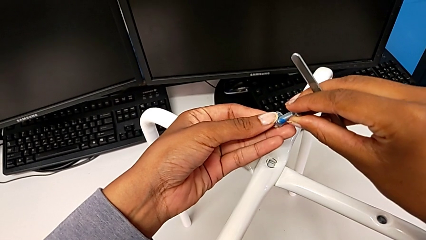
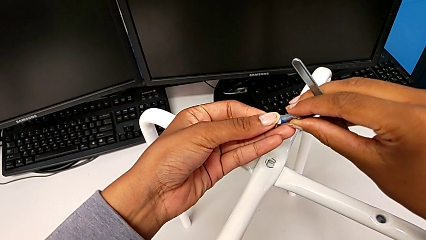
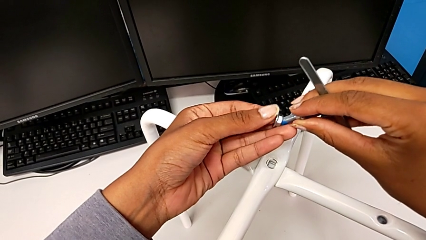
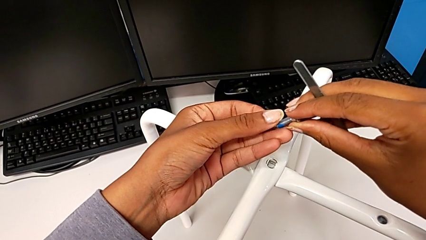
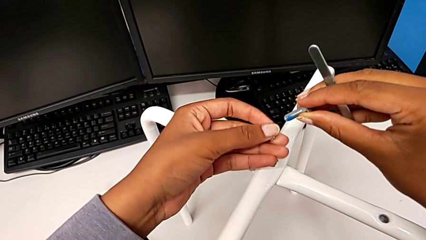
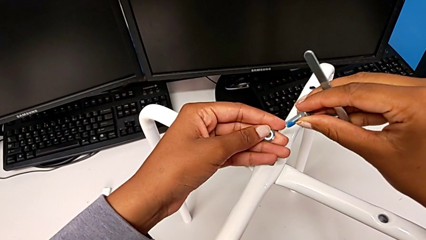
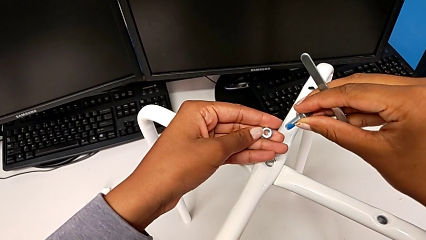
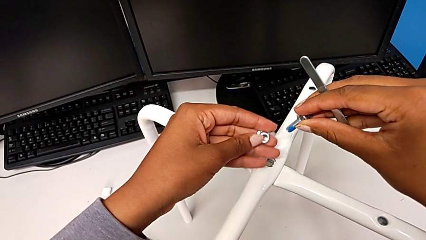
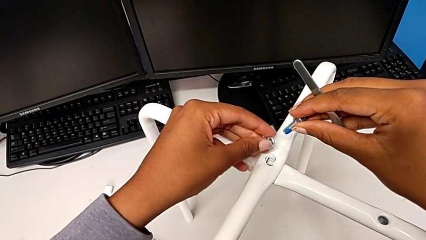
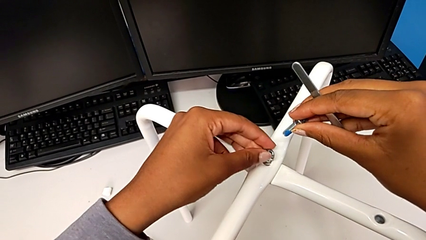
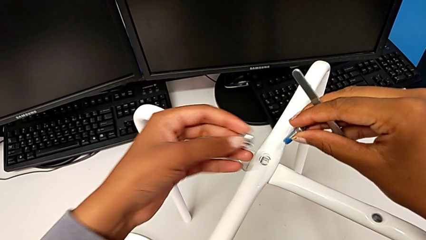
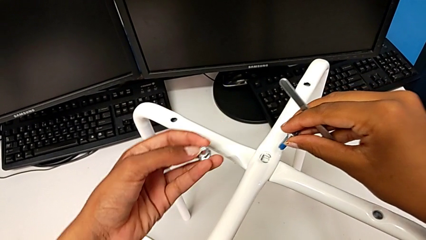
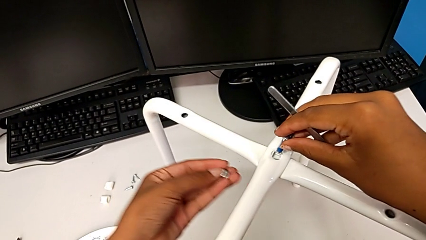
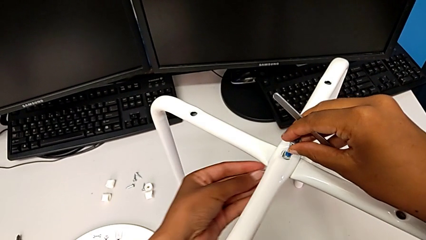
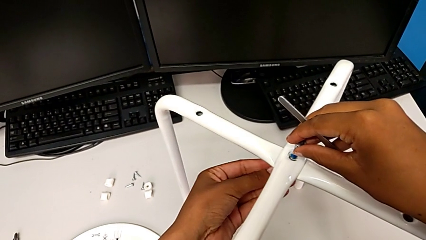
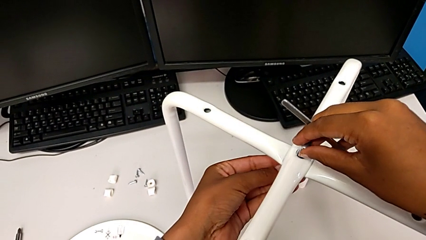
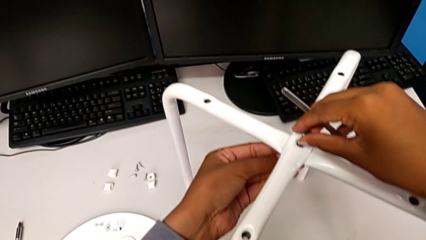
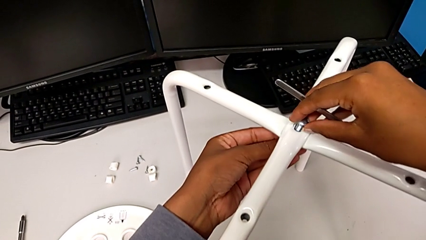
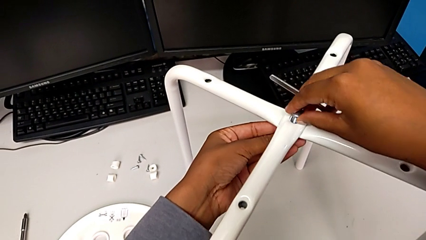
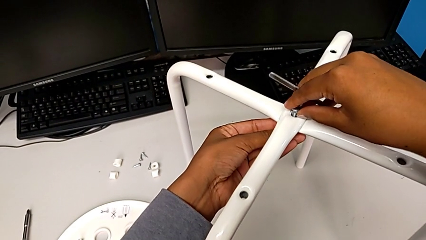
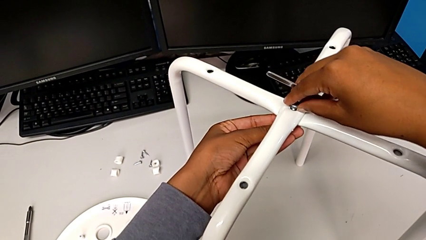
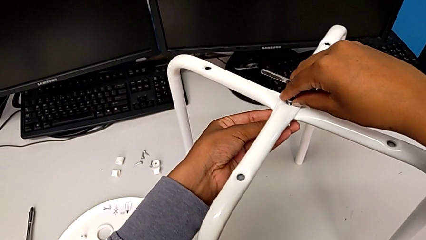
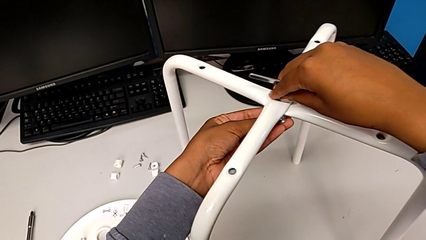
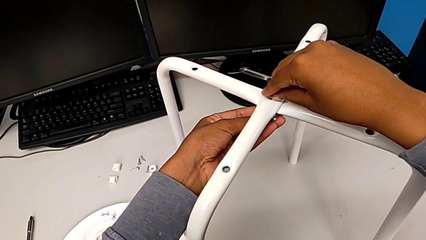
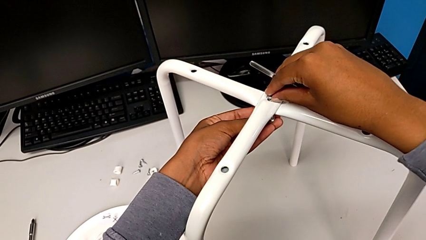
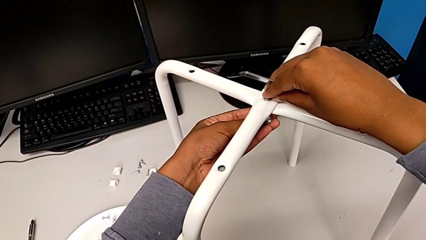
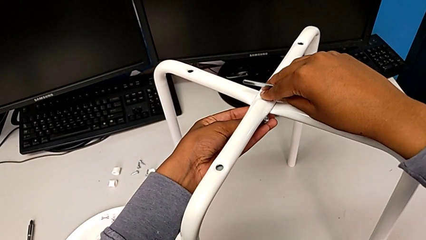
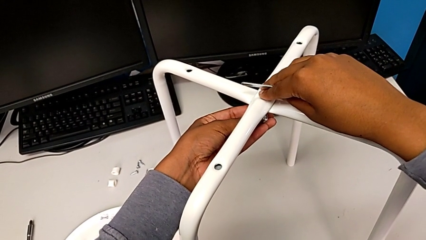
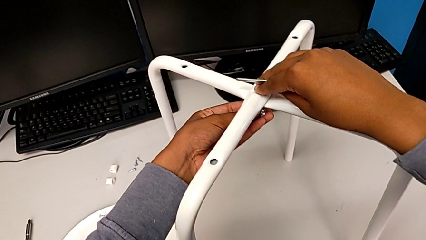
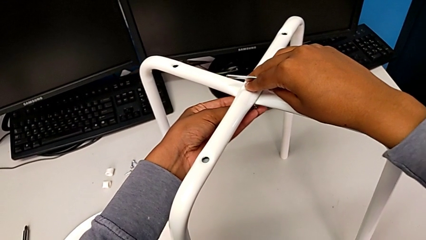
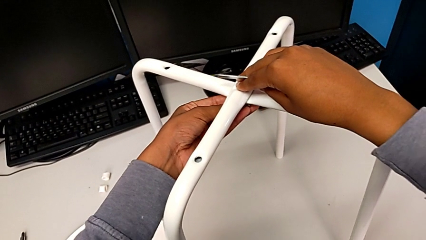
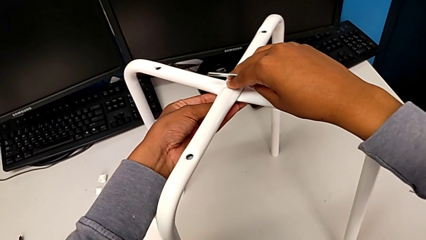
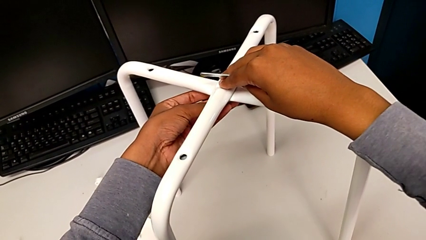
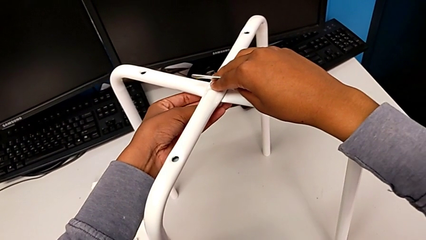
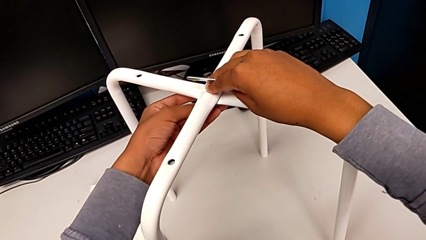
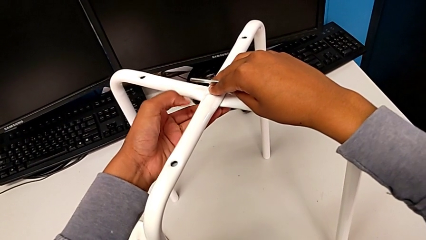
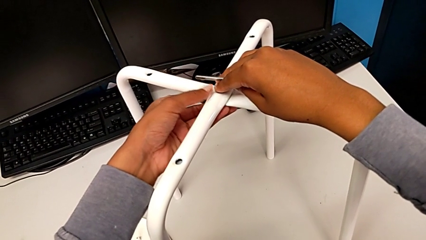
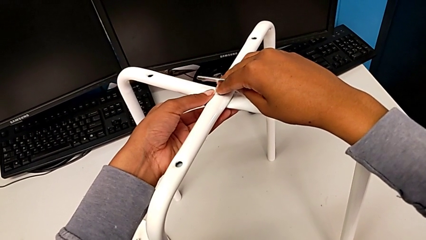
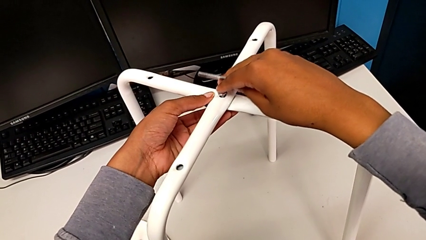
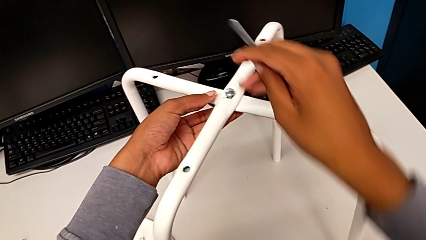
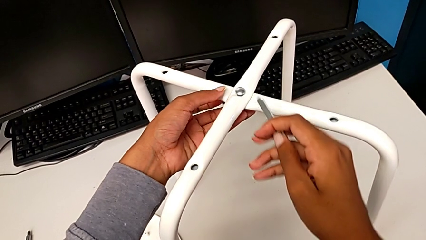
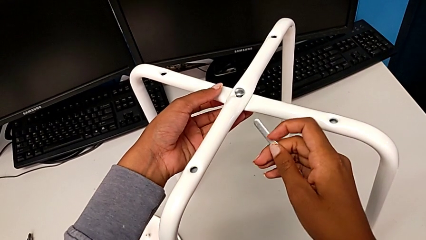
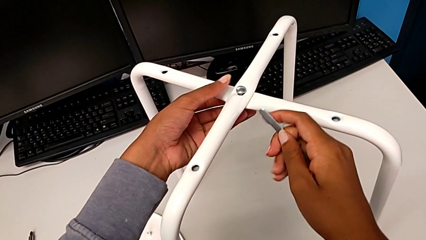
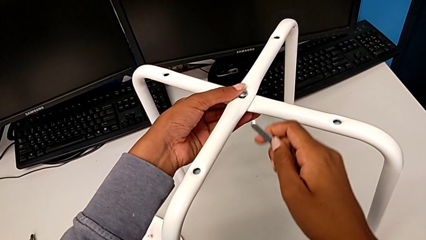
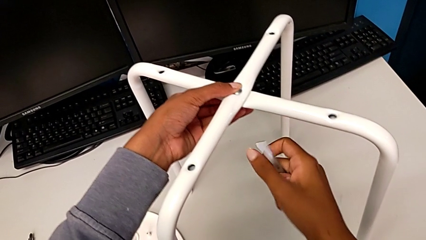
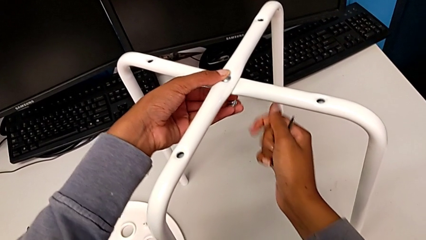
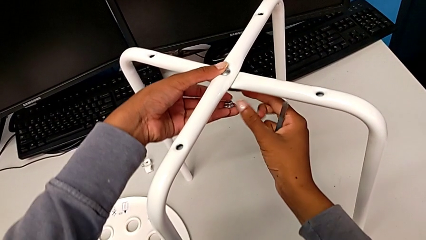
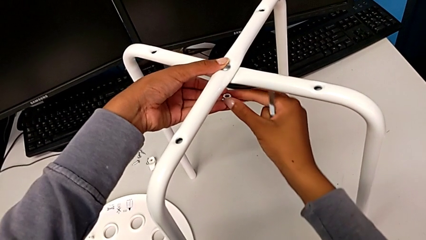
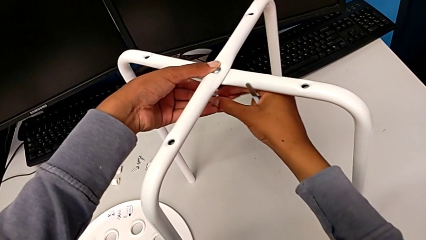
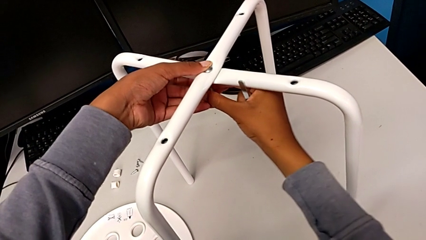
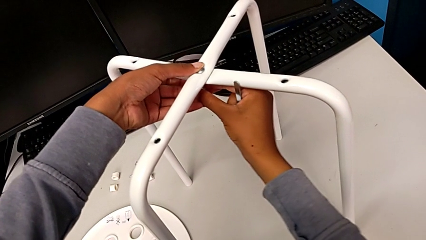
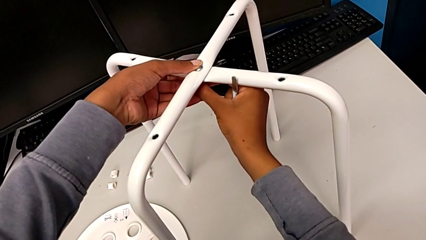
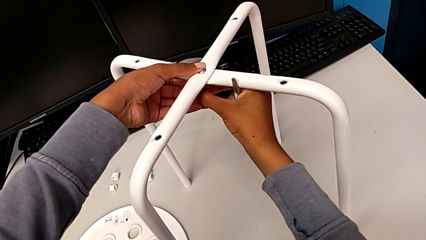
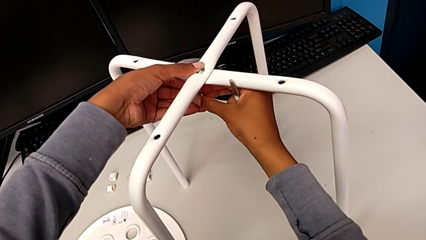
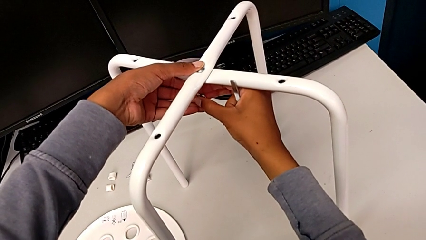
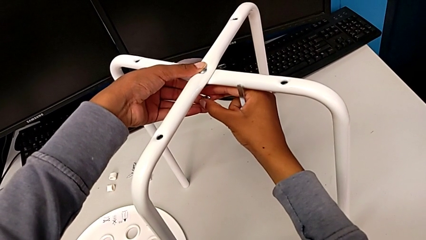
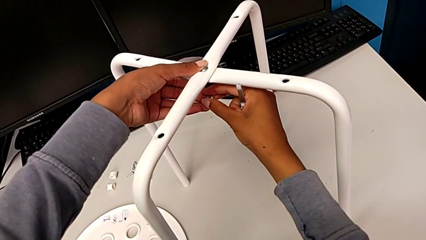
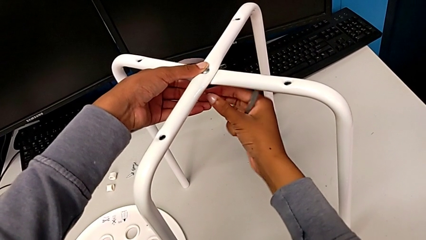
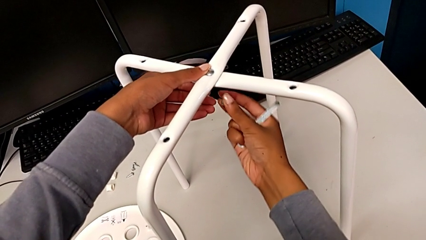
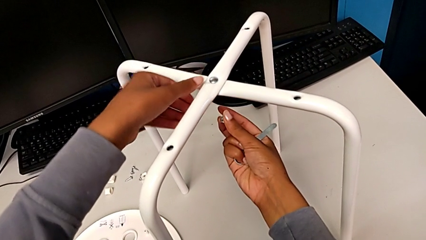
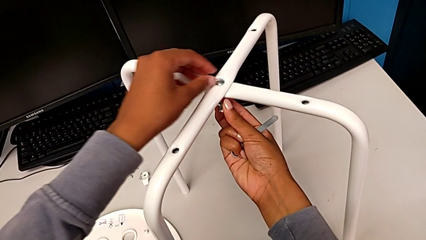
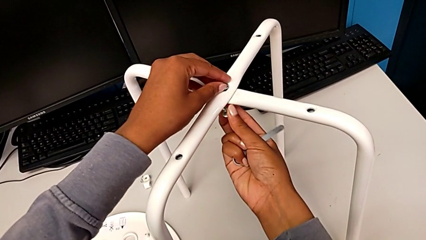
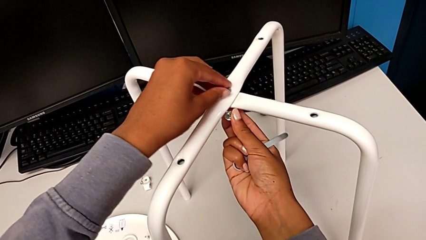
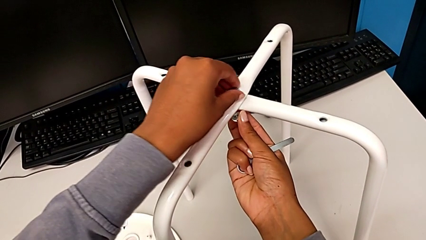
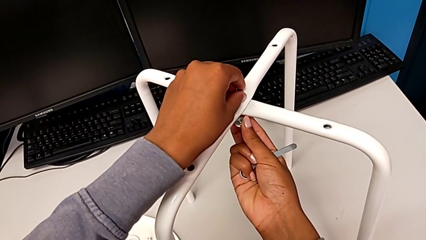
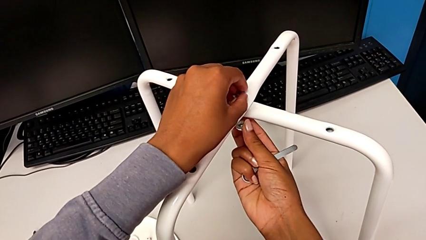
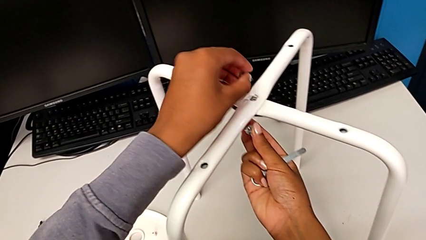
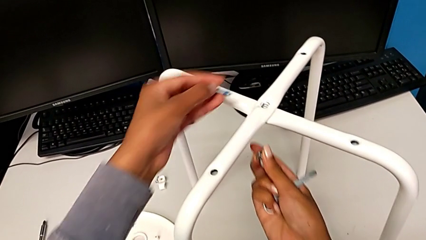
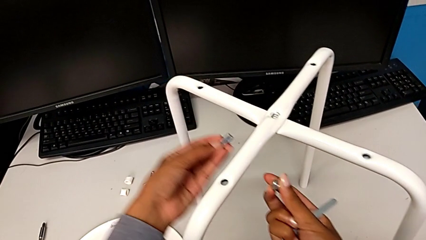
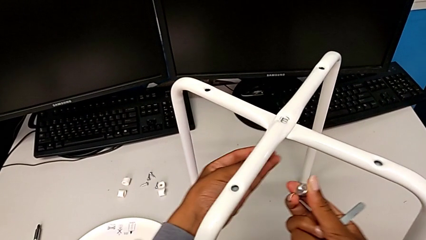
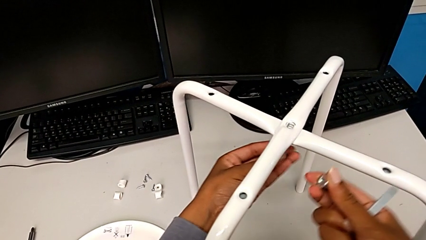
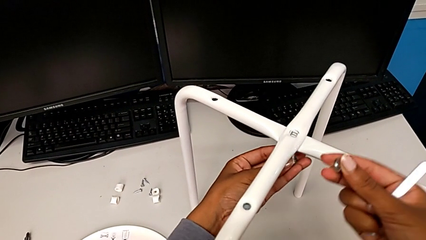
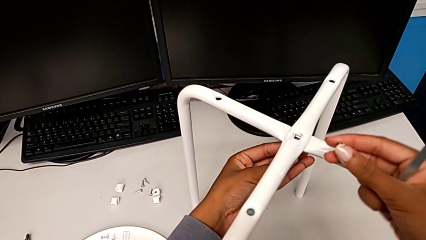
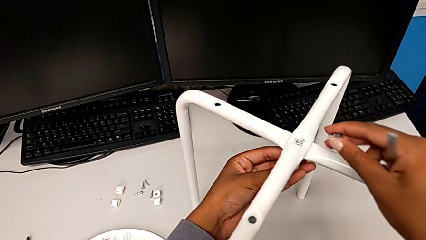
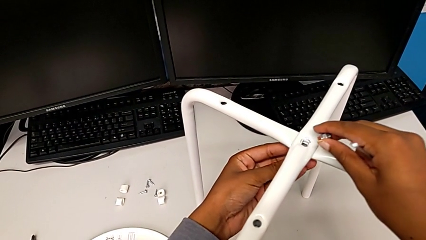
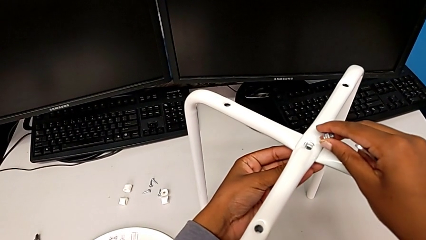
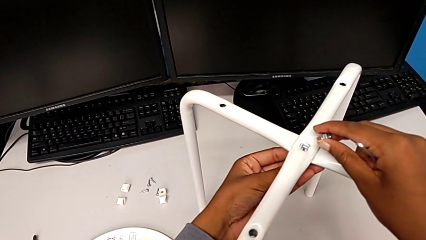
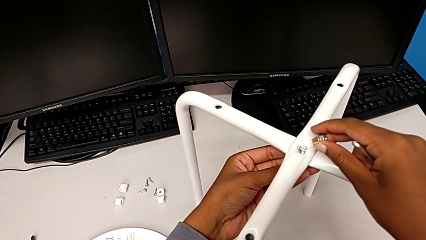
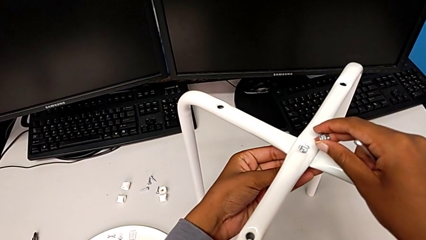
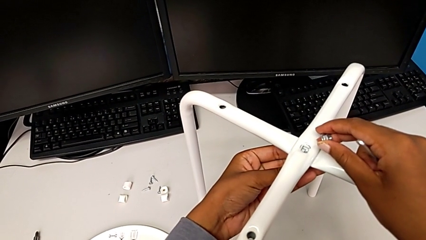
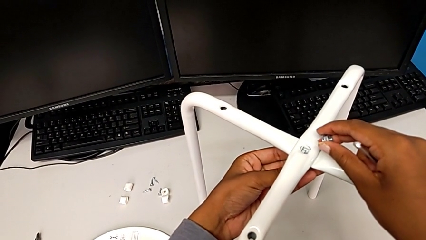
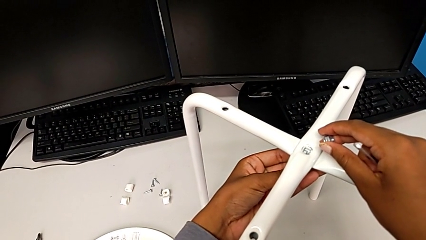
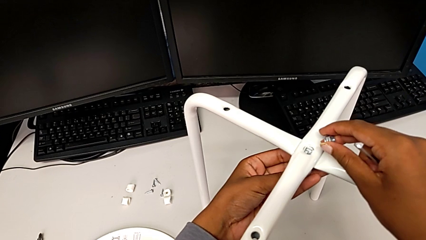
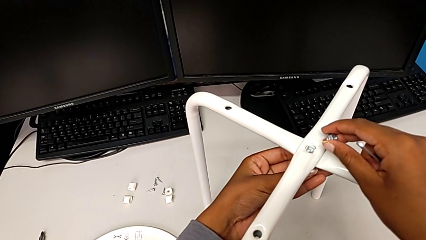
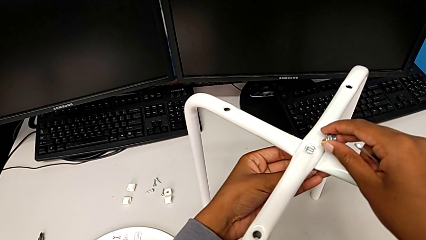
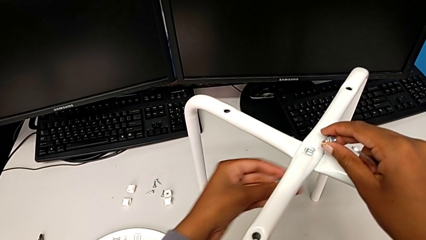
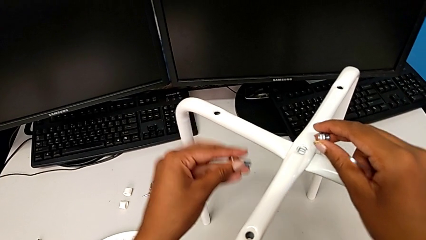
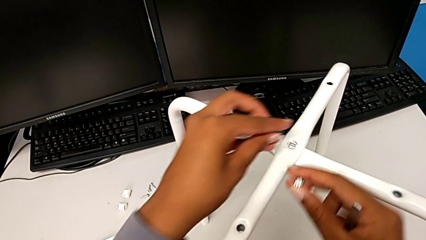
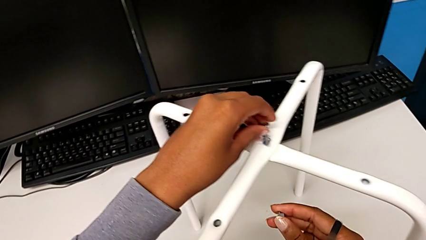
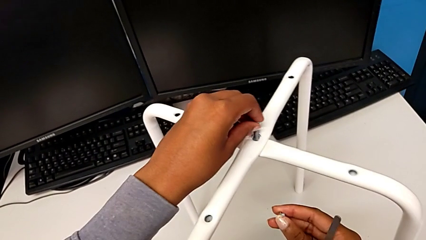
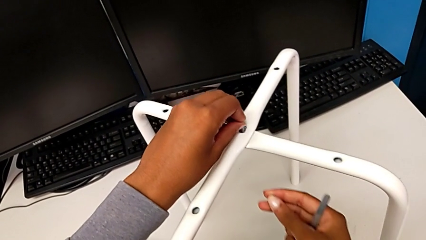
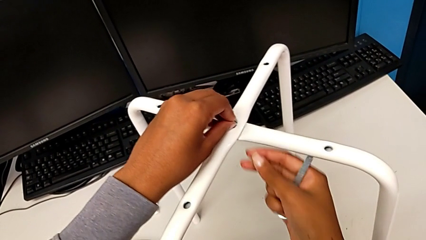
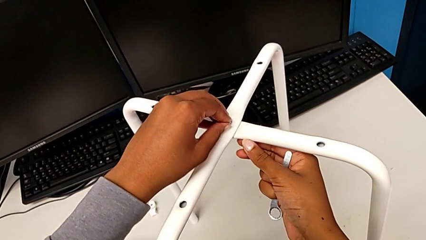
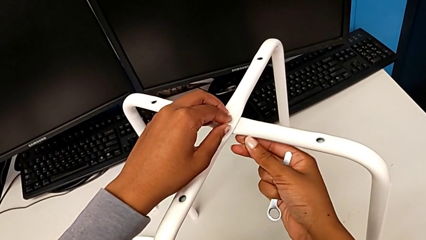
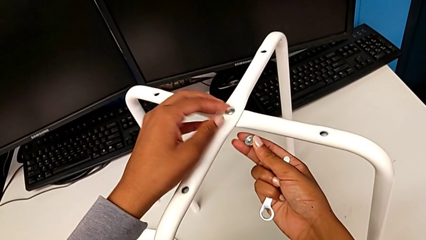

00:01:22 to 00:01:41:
The camera wearer is screwing the middle hex nut onto the legs. They wrongly withdraw the bolt and insert it. They wrongly withdraw the hex nut, withdraw the bolt, insert it and withdraw it. They insert it.
